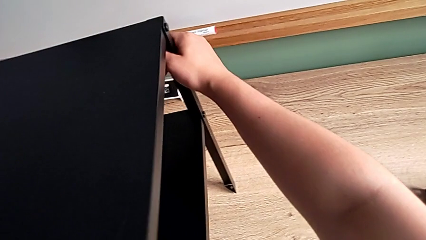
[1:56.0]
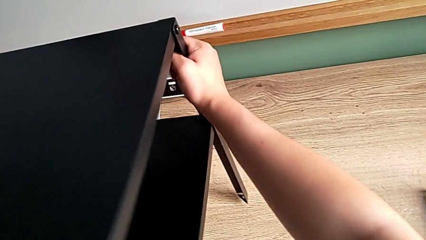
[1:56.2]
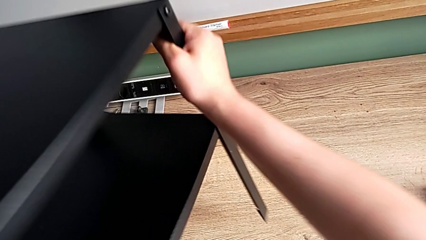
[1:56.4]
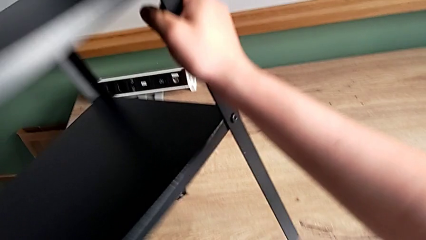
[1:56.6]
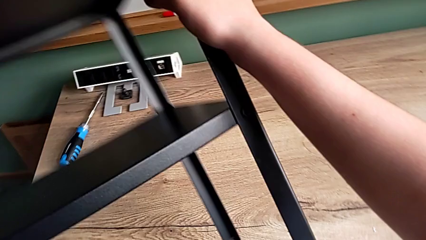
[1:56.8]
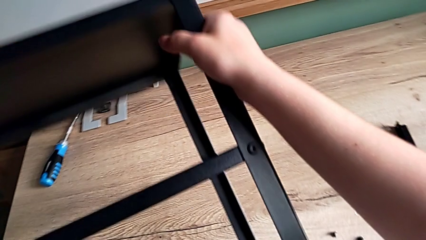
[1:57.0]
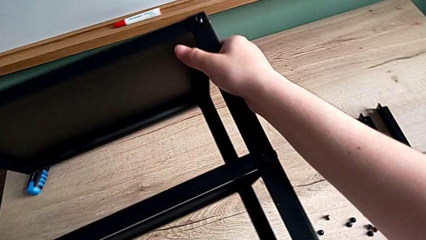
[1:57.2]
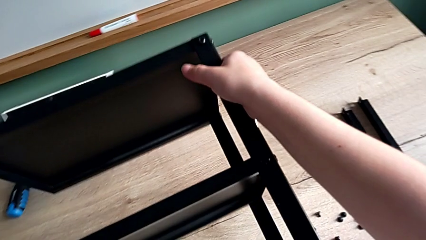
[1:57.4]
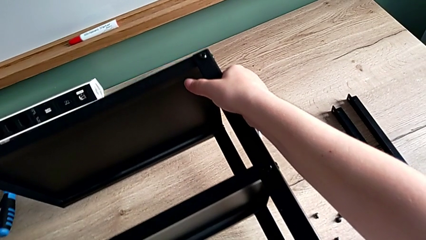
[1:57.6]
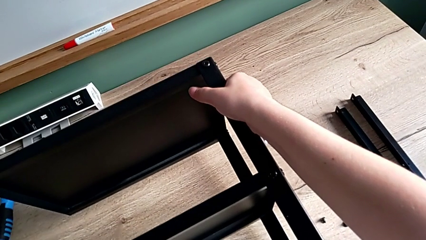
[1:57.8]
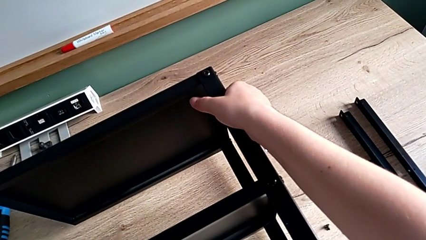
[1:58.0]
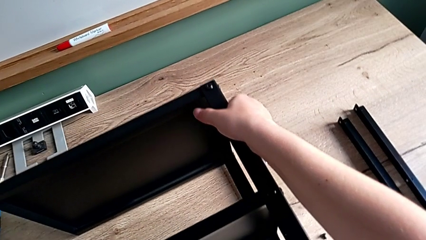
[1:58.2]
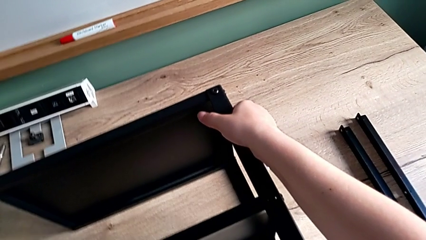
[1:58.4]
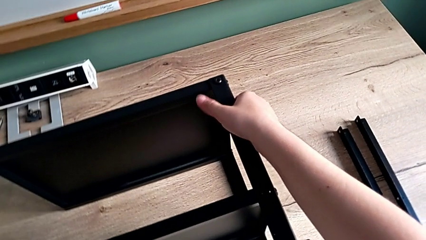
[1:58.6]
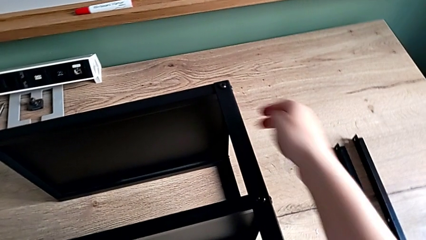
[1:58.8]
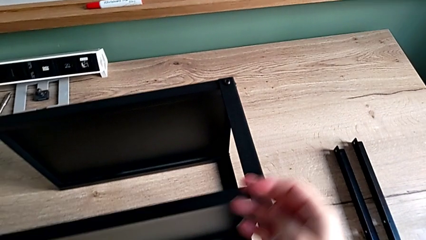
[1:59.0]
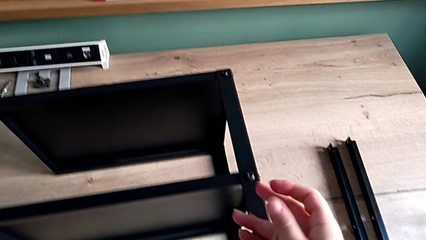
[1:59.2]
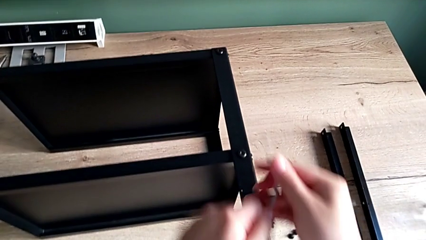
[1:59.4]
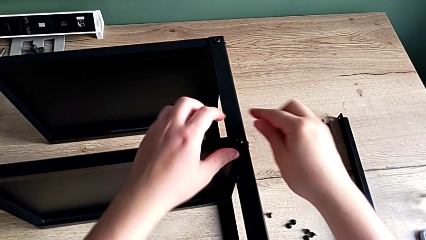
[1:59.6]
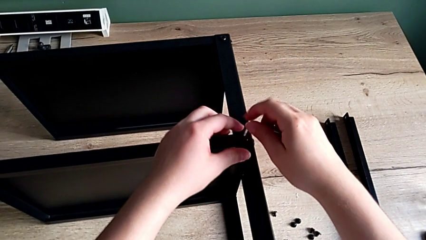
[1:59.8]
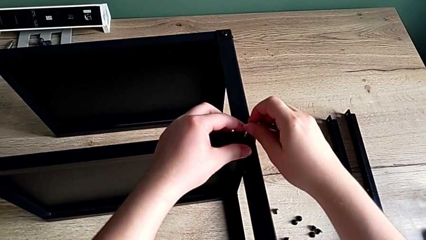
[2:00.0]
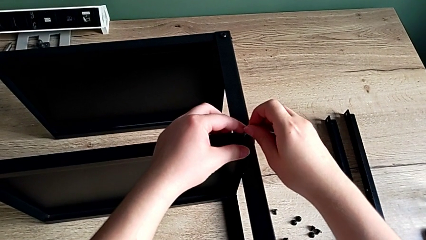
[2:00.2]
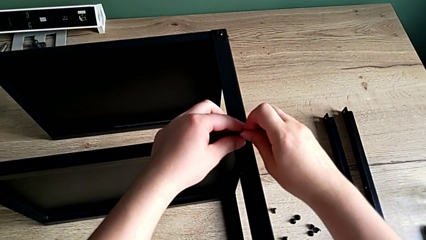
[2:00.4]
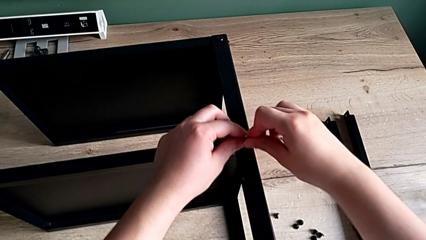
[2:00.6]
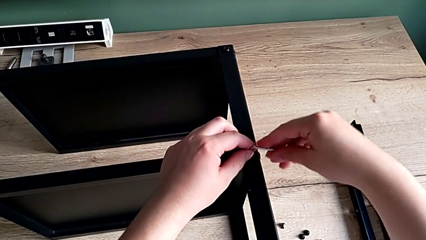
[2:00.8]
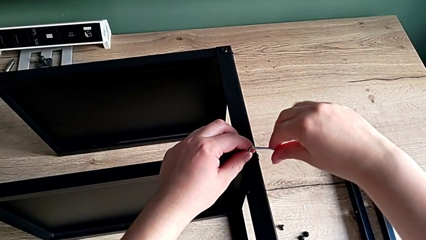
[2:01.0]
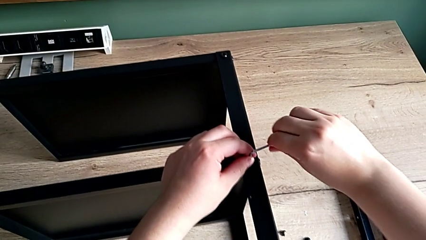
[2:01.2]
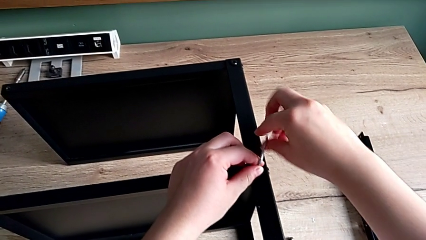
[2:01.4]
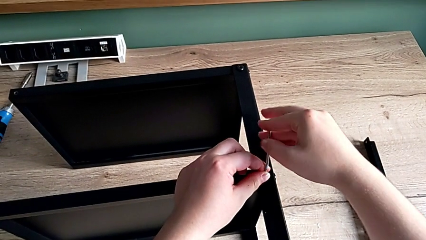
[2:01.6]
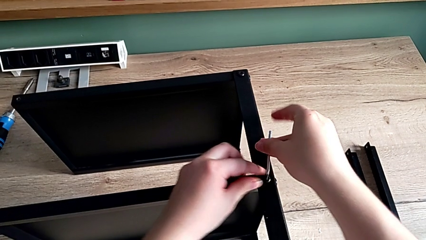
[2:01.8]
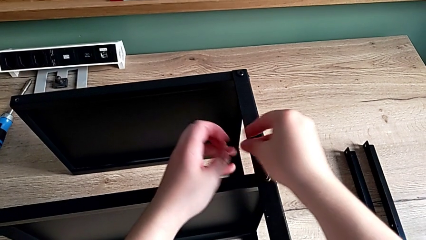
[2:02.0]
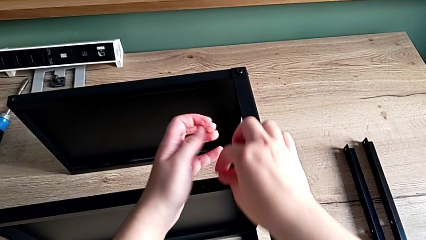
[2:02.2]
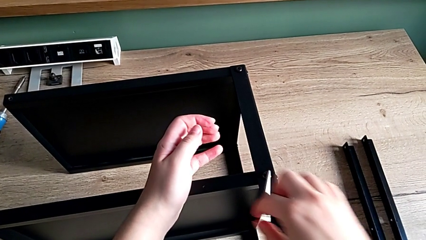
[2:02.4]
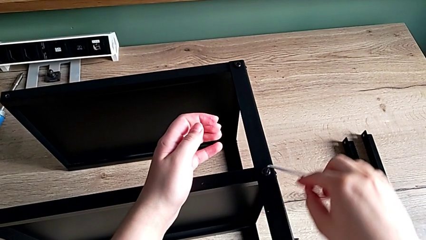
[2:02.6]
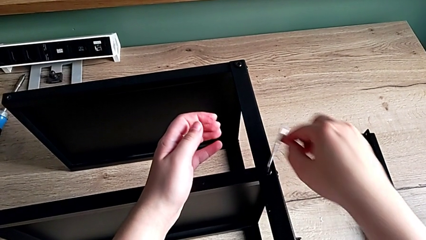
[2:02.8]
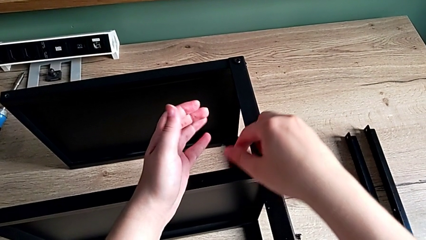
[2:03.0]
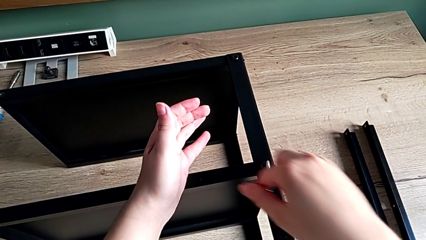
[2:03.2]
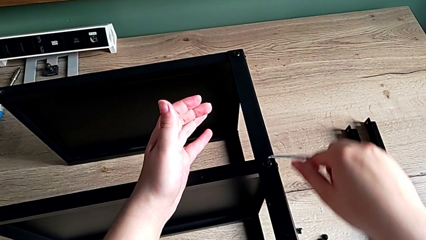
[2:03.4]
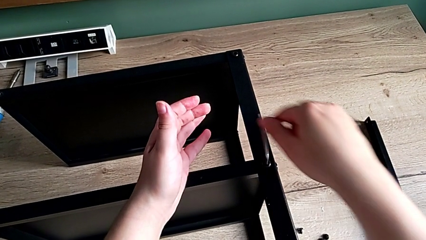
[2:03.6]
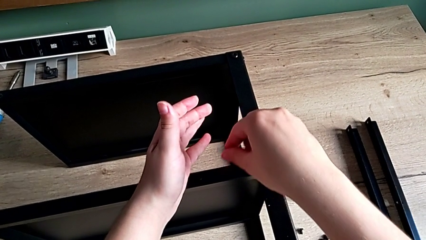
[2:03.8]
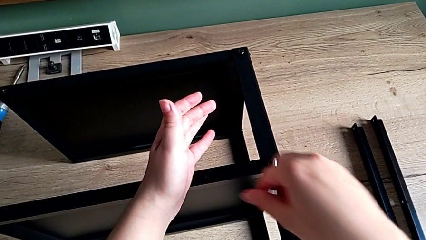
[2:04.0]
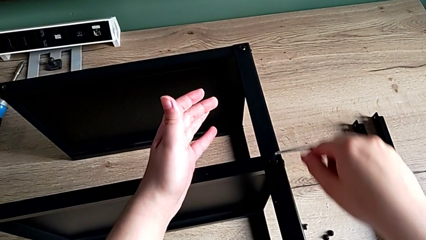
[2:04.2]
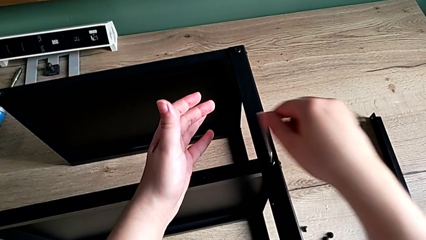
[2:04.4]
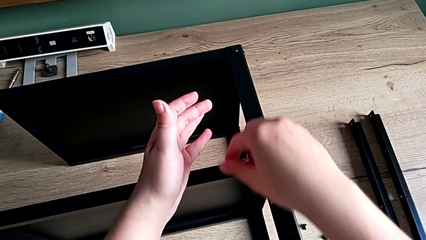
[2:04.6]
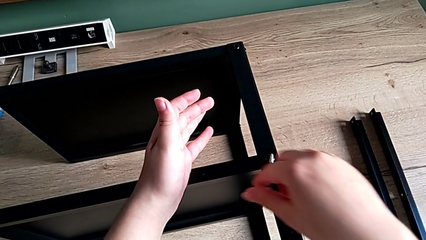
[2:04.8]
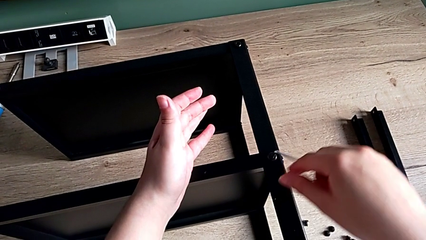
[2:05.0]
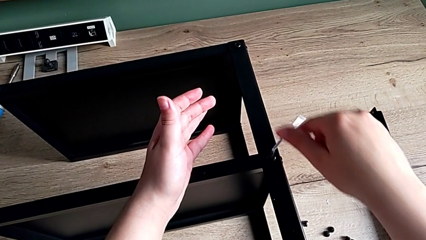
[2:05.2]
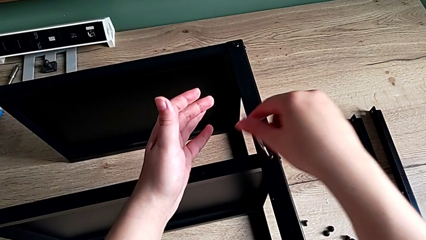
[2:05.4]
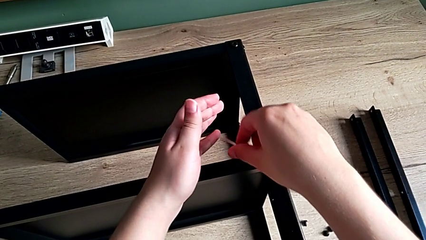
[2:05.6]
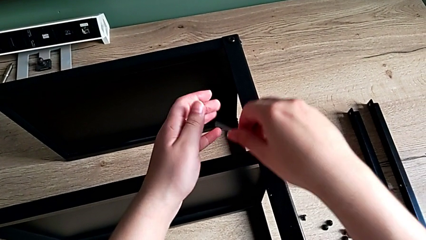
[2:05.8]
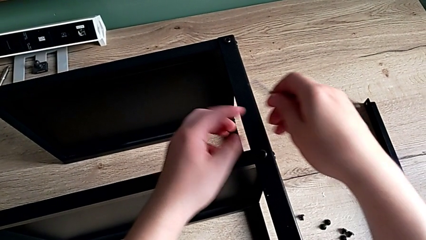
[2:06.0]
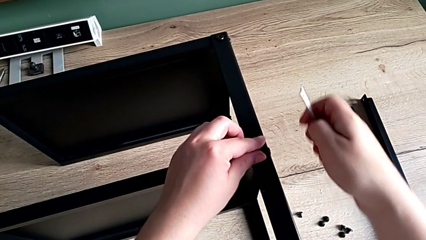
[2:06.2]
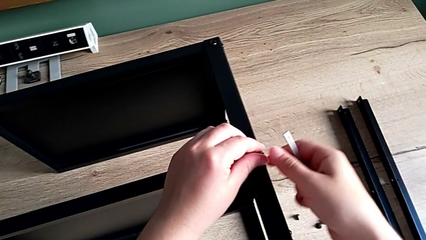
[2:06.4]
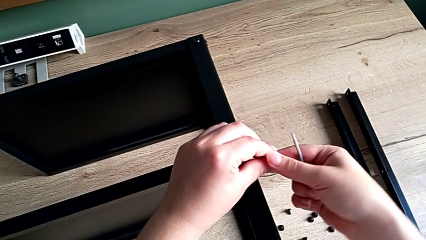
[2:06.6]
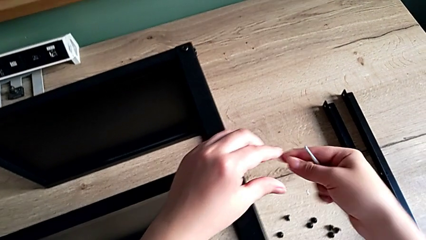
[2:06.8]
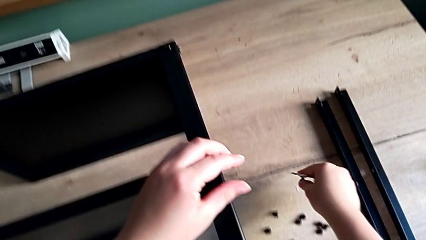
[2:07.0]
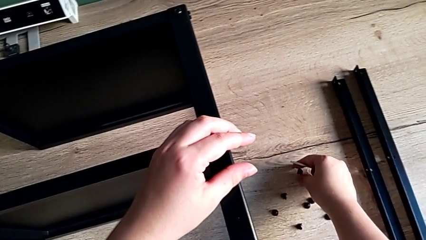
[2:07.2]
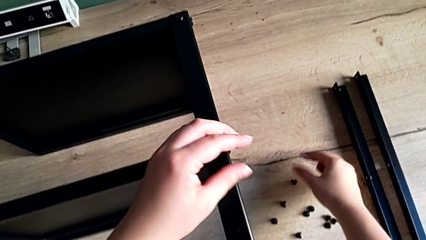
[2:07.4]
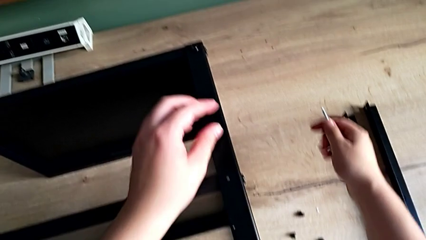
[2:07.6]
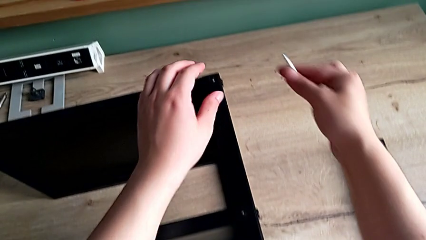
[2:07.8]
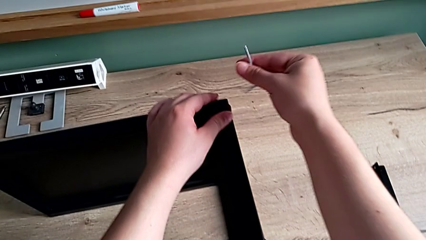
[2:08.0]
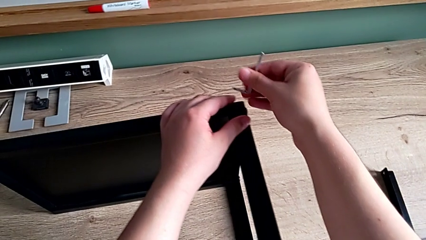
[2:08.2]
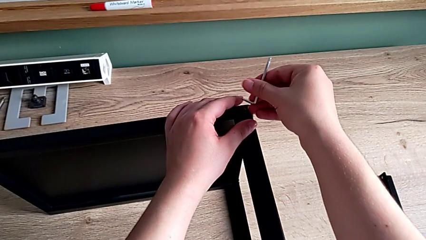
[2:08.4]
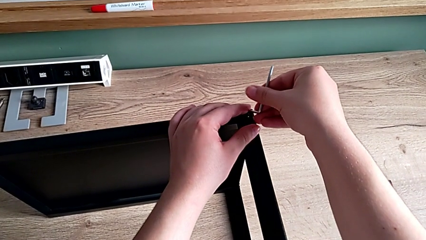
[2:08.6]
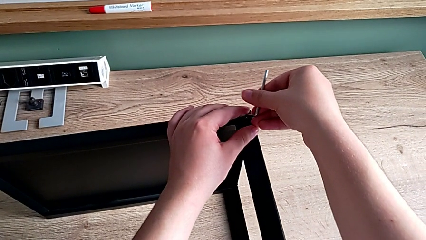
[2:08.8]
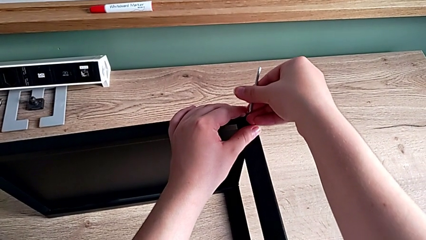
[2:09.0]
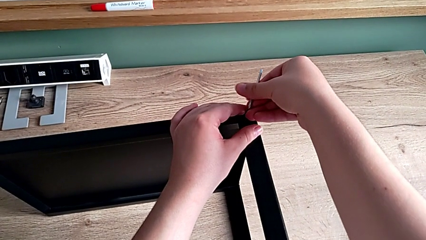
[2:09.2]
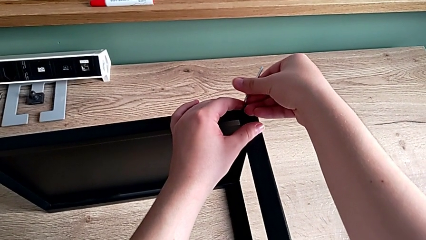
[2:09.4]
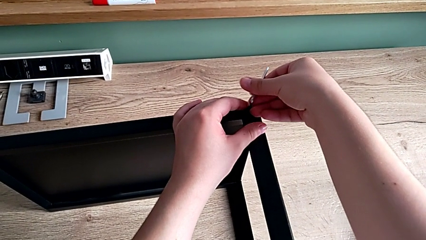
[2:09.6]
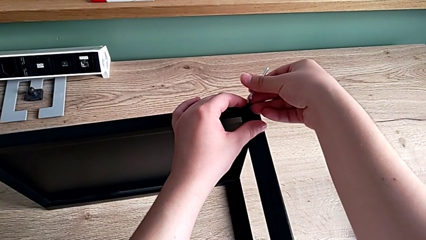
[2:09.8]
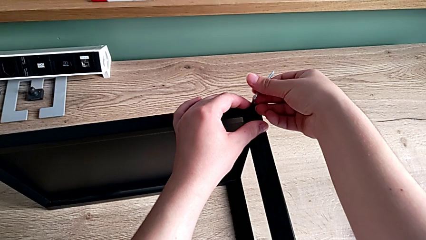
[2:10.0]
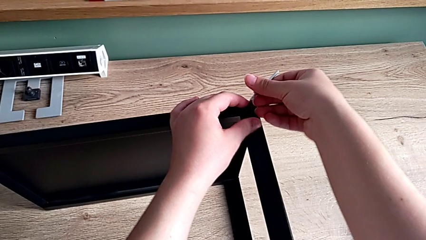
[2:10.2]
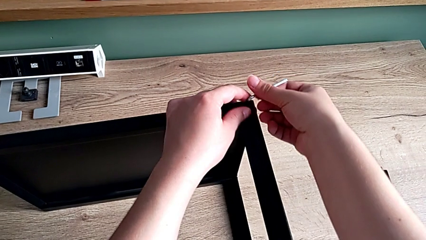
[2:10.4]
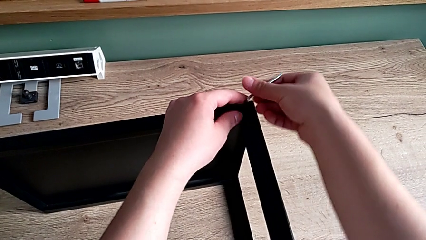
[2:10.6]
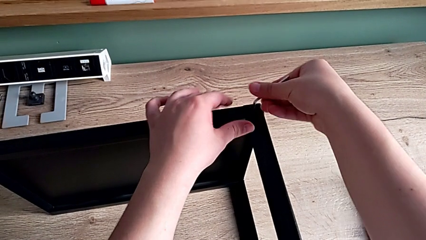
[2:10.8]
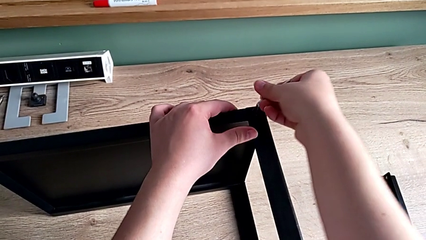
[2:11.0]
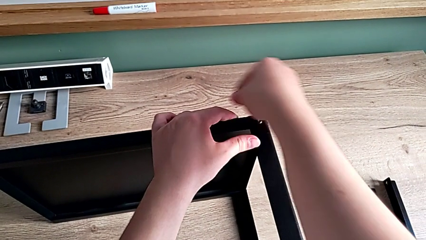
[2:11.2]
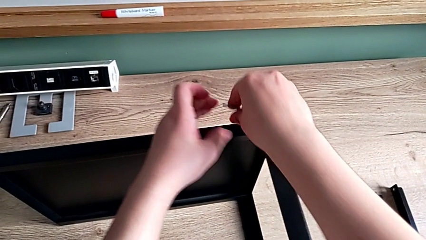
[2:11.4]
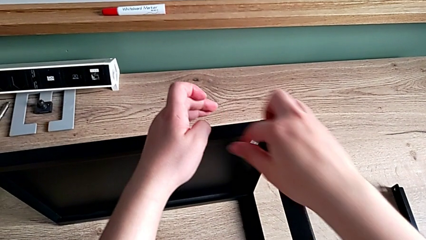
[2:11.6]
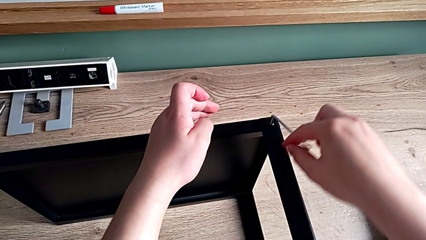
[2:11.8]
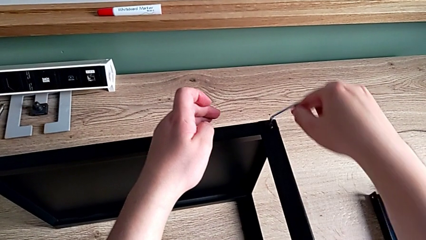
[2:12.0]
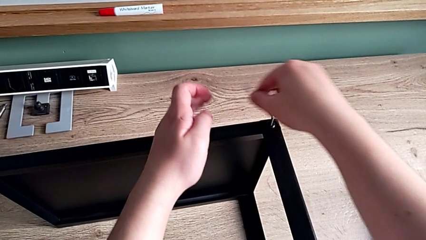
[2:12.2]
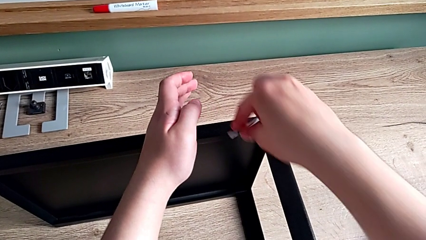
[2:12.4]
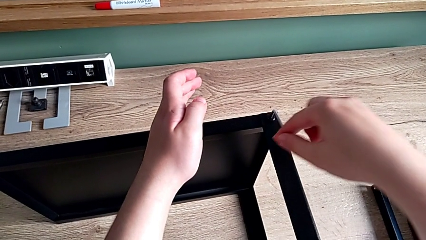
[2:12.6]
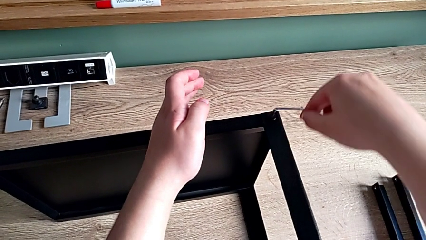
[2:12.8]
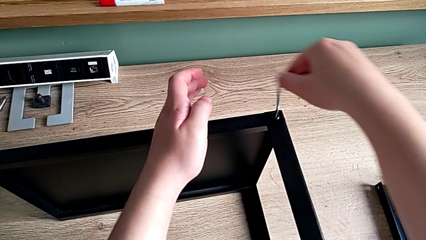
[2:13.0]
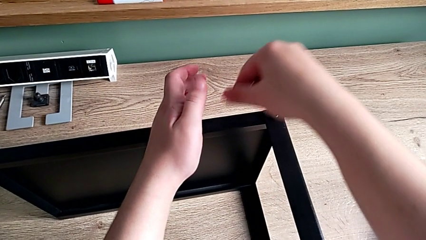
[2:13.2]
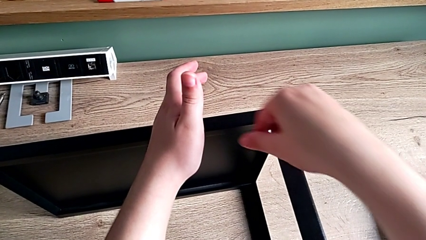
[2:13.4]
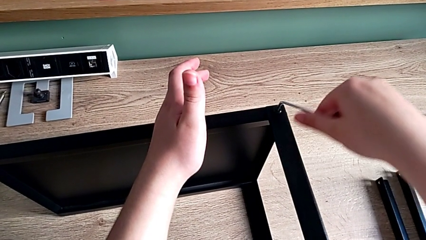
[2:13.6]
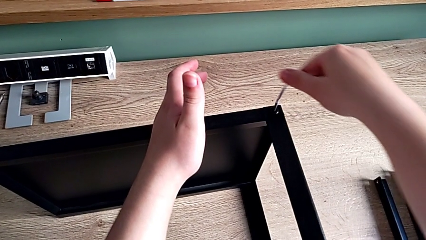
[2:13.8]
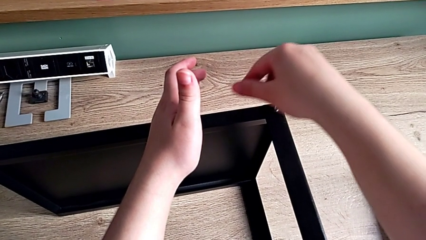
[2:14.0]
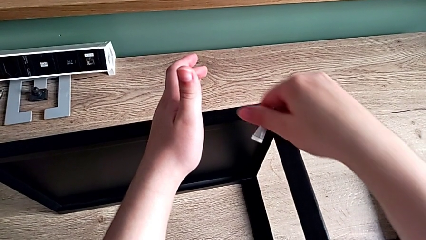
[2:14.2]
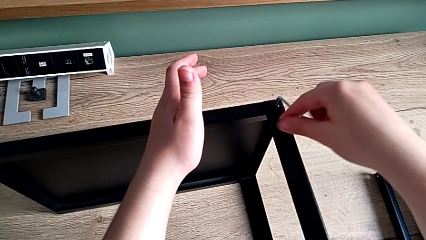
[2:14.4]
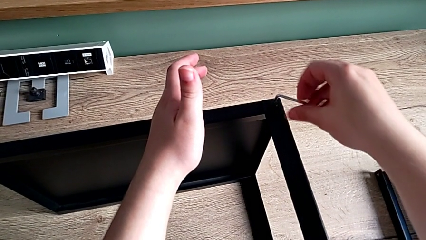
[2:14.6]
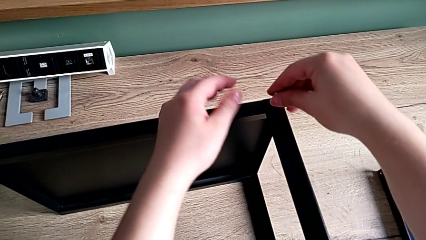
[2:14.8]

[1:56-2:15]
The camera wearer is disassembling the leg. They rotate the nightstand, insert the Allen wrench, unscrew the hex socket head, withdraw the Allen wrench, disassemble the hex socket head and place it. They insert the Allen wrench, unscrew the hex socket head and withdraw the Allen wrench.
